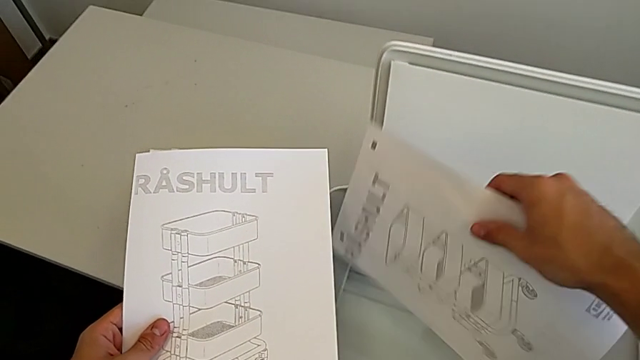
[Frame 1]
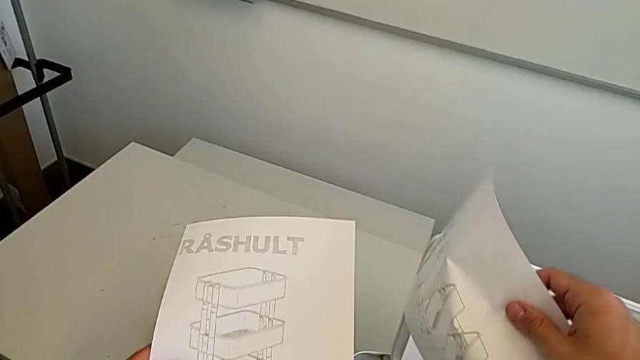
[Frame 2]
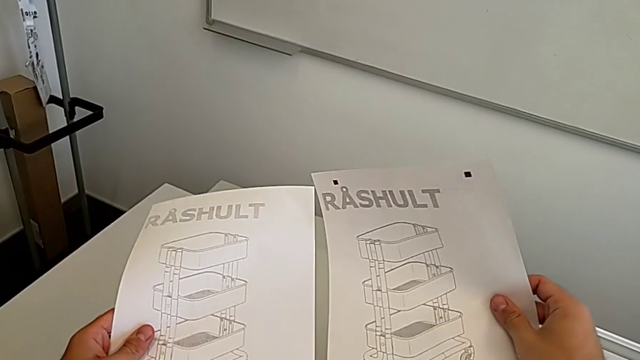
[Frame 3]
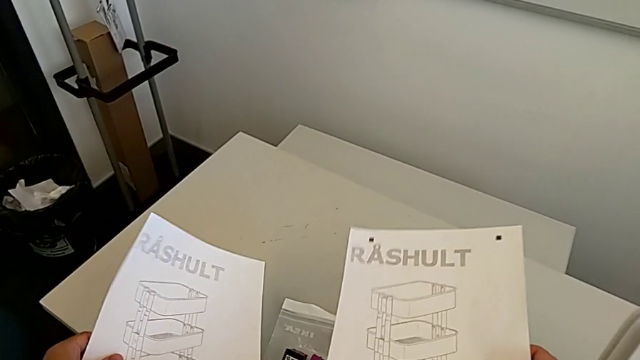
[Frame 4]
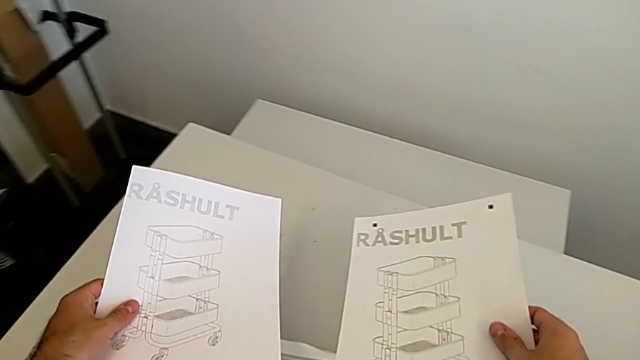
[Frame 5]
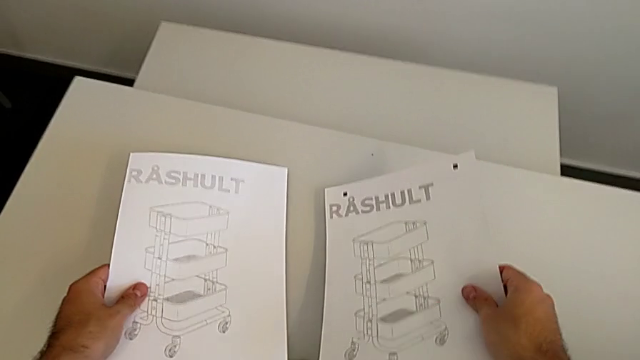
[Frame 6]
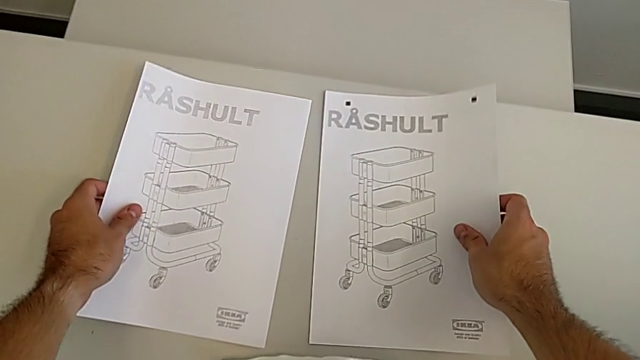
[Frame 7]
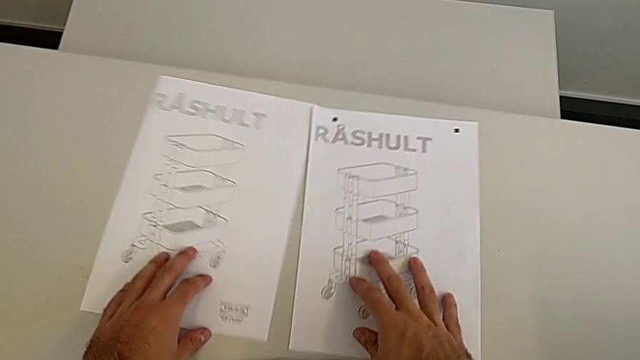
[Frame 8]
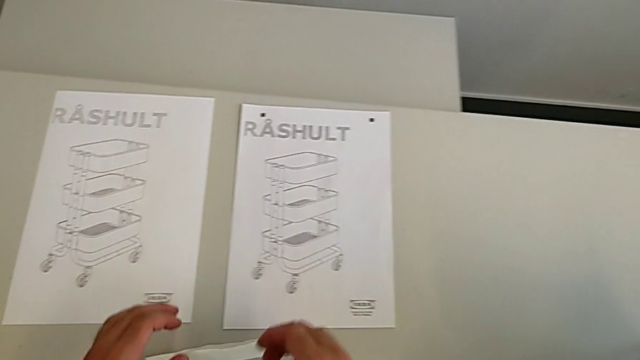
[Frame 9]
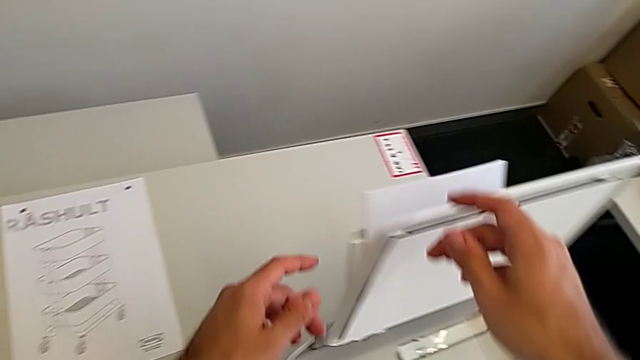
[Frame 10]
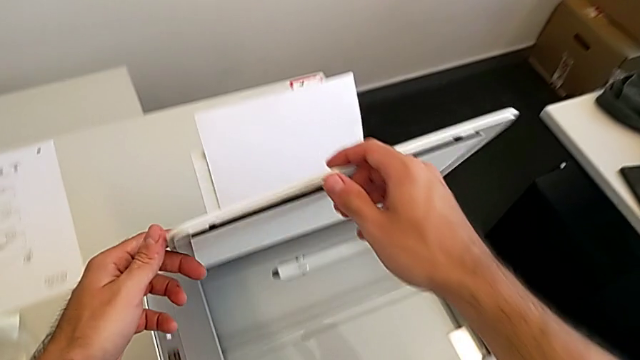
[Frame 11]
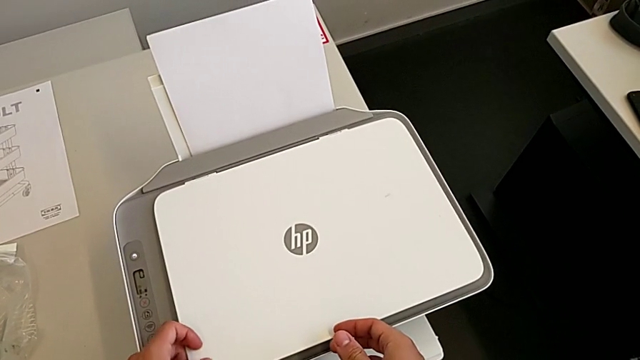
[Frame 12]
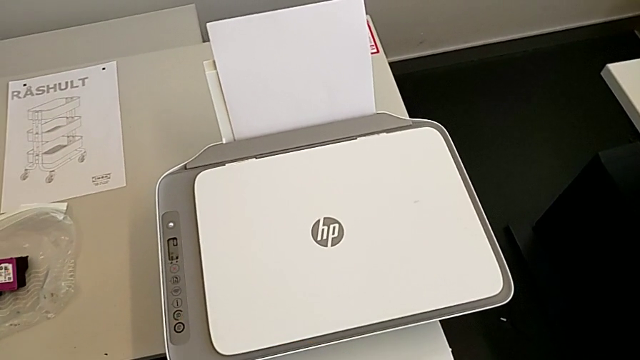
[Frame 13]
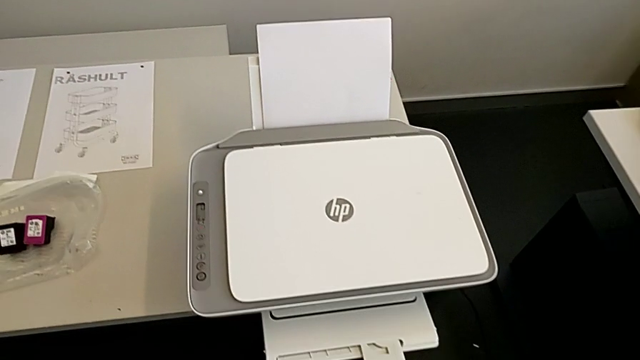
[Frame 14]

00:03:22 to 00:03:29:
The camera wearer is removing the paper from inside the printer. They grab the paper stack, drop it and close the copy gate.

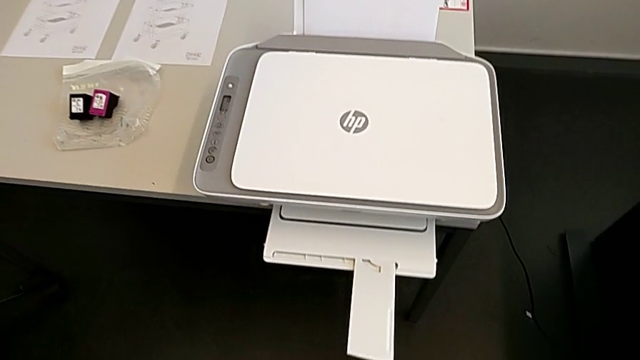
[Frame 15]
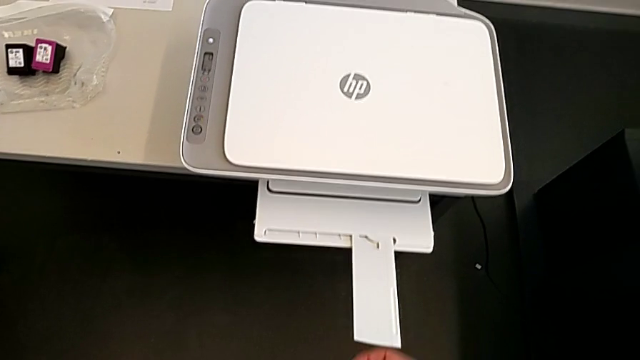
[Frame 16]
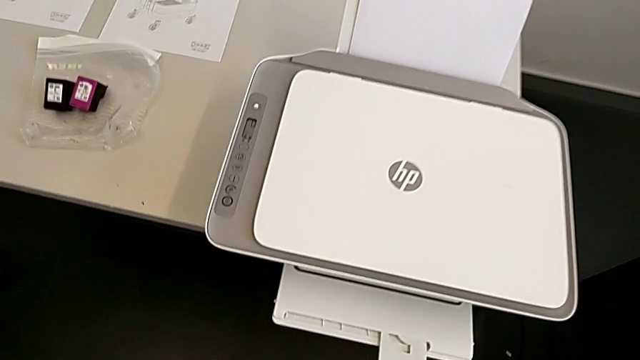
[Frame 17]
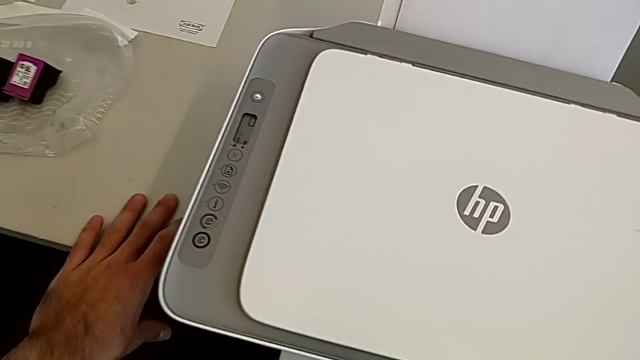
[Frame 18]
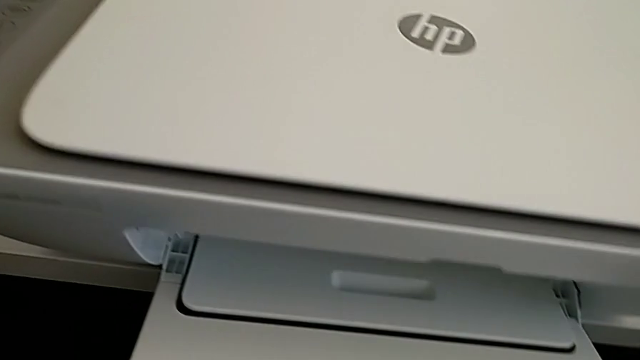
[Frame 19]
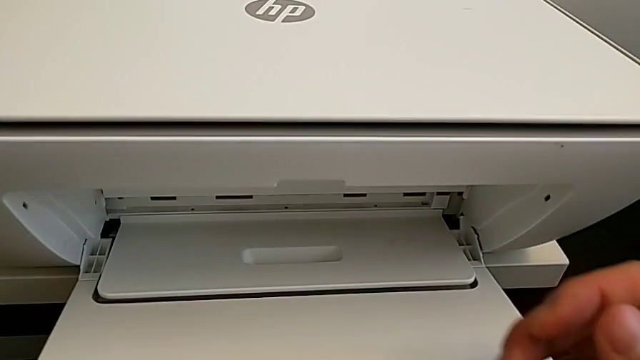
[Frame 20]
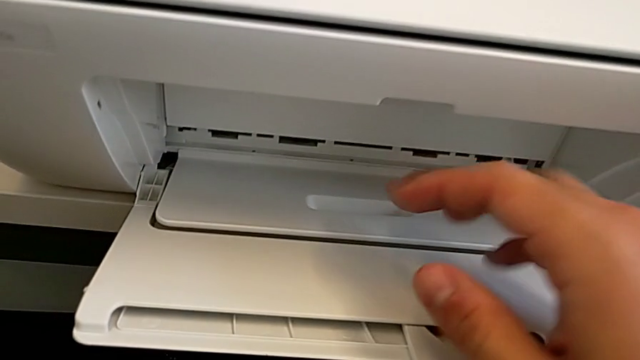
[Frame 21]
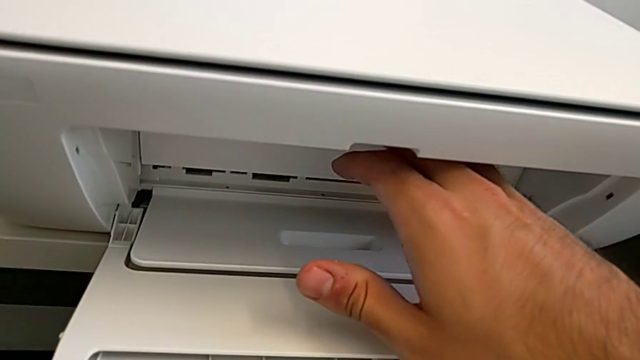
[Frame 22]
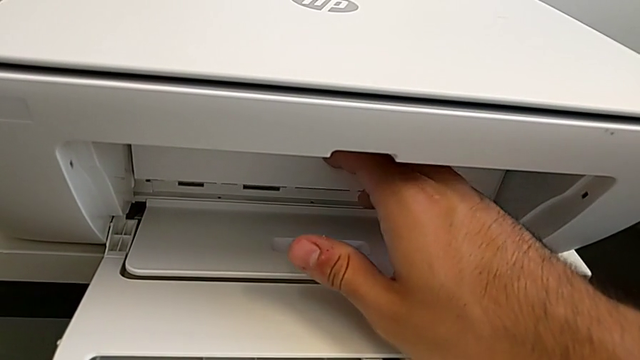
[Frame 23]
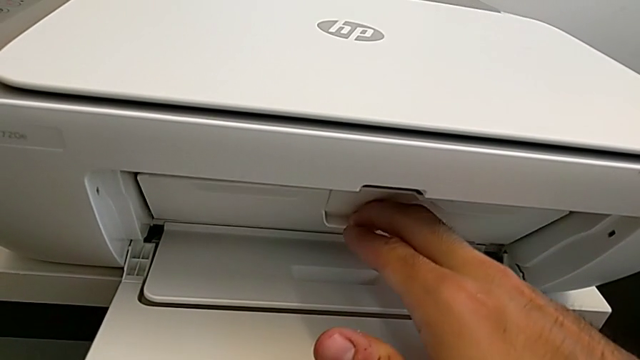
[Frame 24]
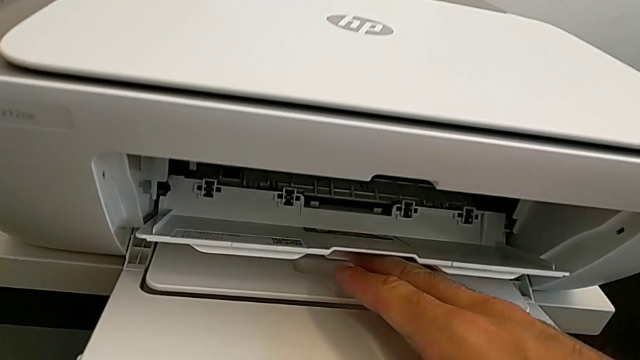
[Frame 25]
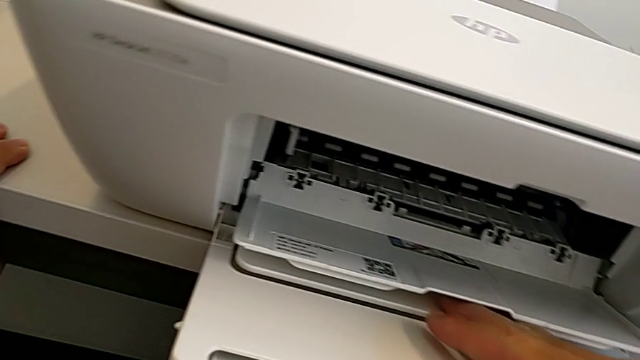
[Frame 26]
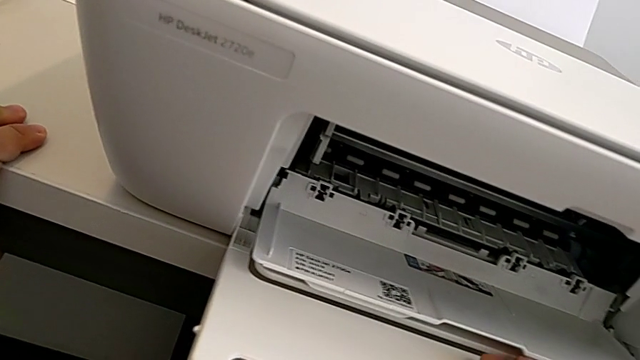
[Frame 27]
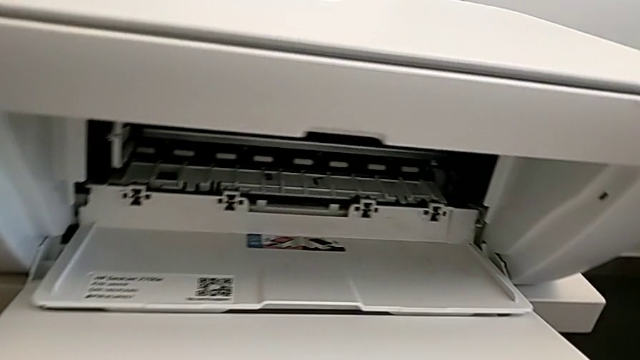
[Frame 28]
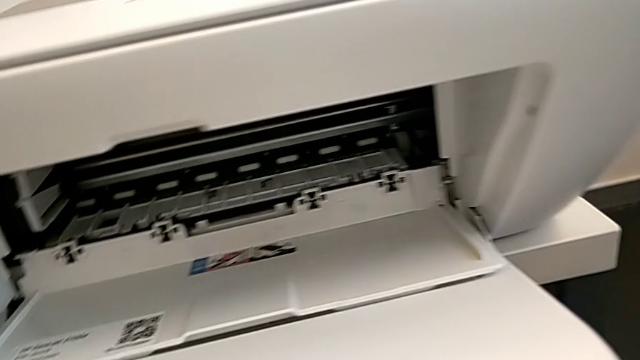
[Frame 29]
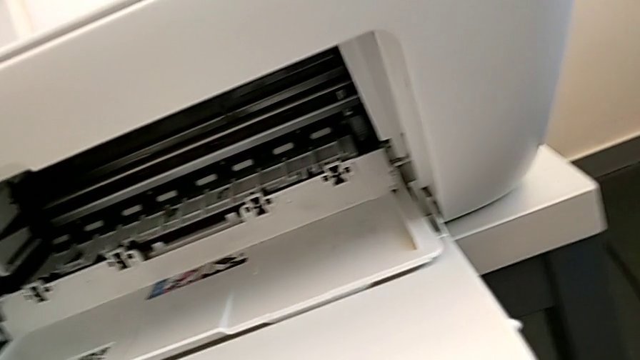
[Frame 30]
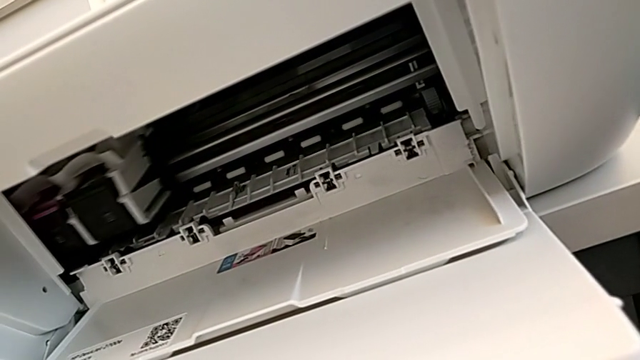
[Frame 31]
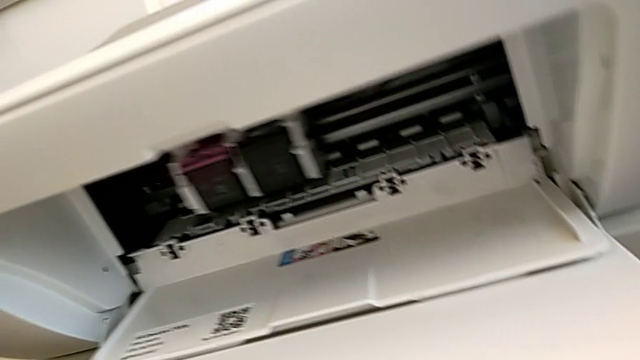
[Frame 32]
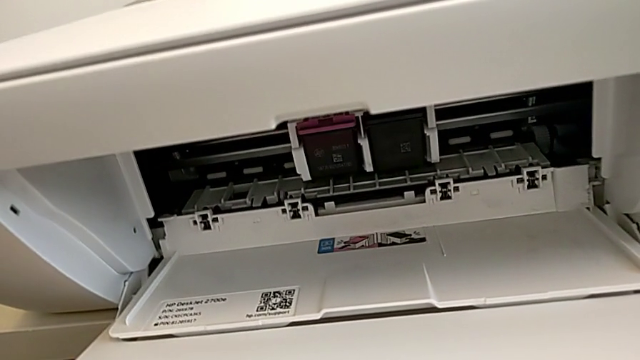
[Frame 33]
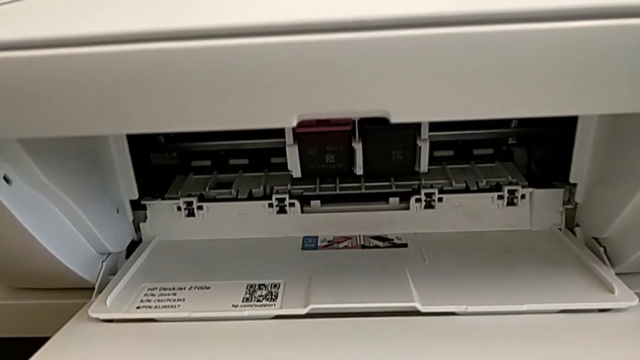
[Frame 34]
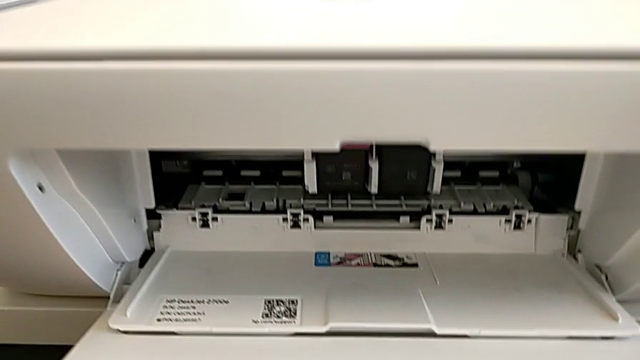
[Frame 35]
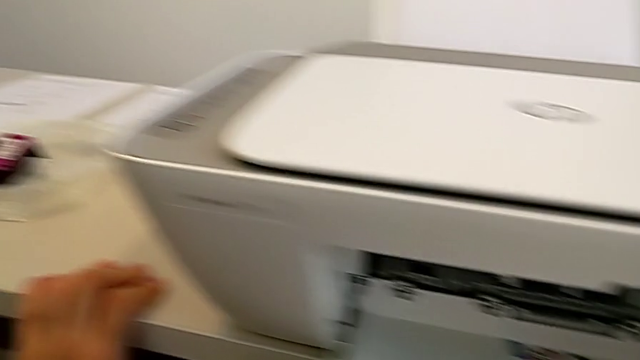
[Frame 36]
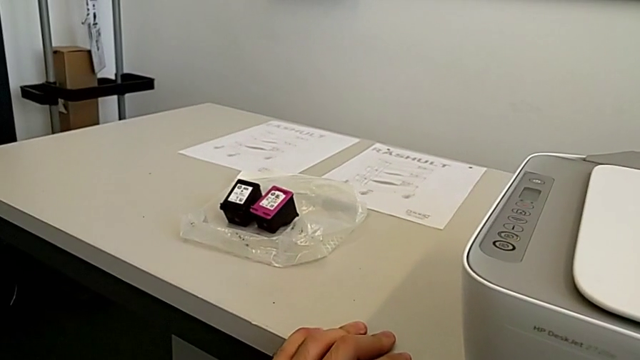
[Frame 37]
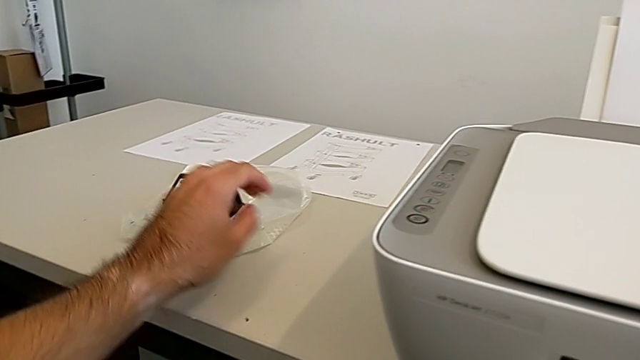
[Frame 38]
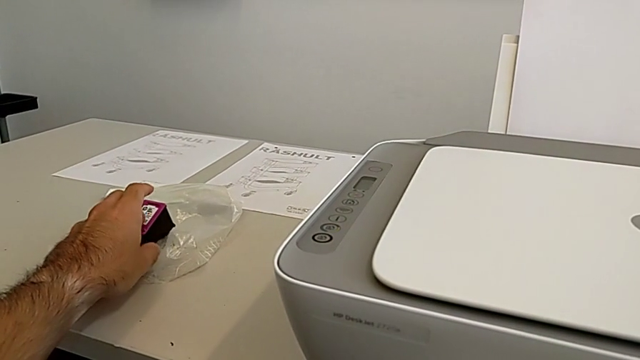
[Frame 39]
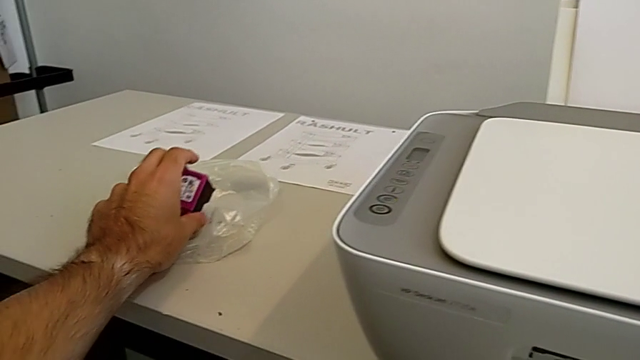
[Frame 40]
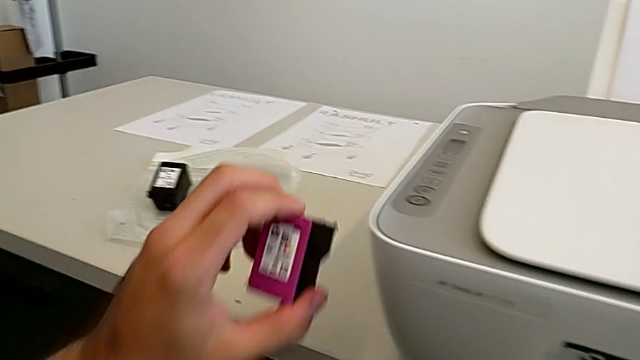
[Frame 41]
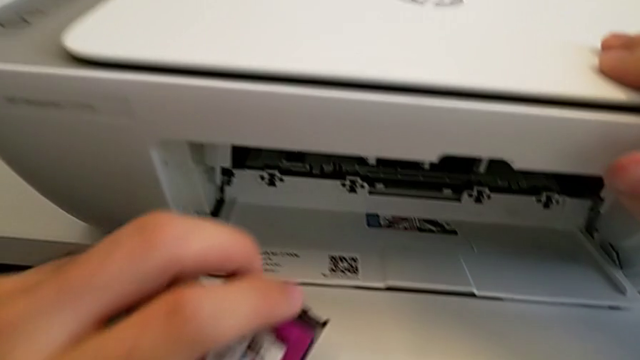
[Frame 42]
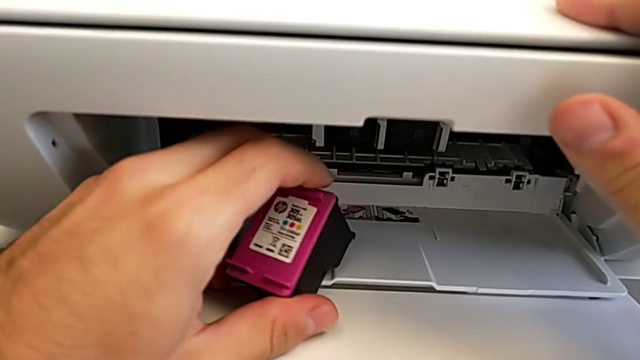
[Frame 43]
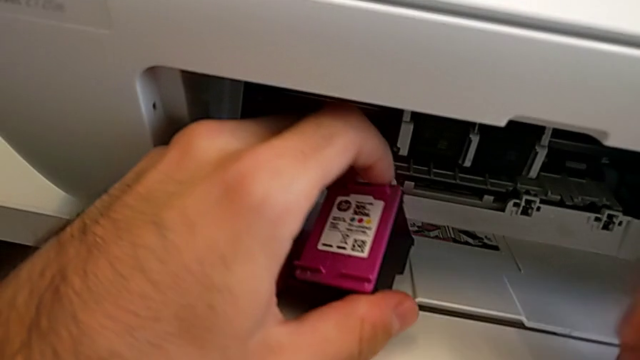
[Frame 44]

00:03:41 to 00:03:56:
The camera wearer is exchanging a purple ink cartridge. They open the cartridge gate and grab the purple ink cartridge.
